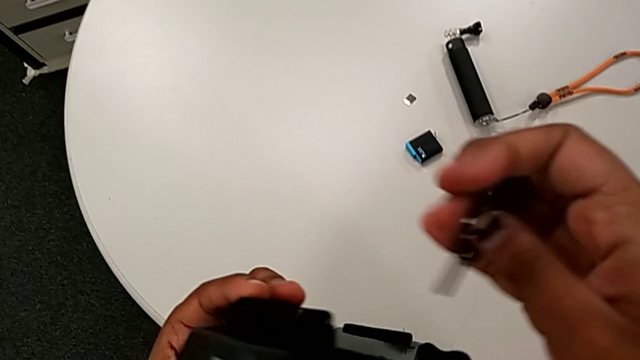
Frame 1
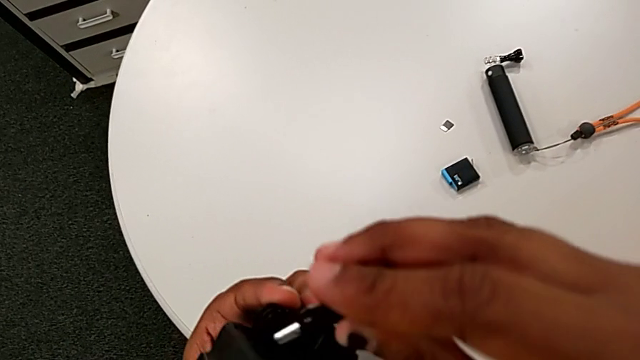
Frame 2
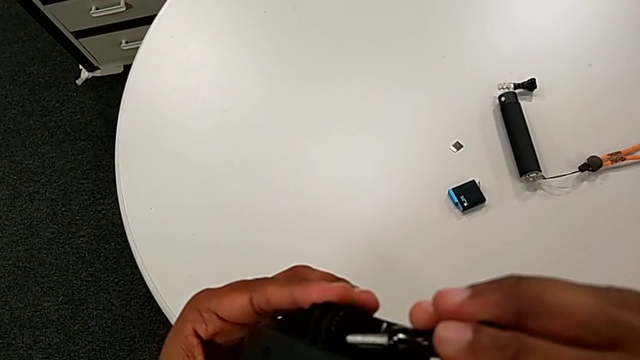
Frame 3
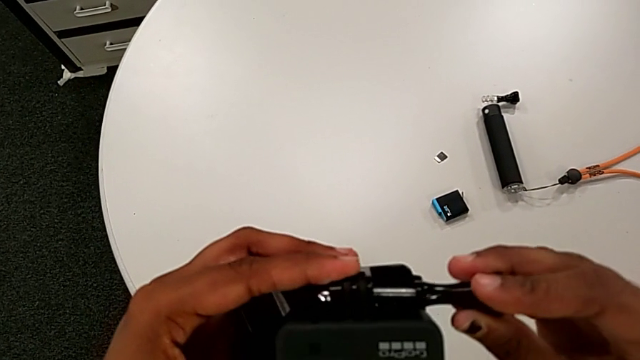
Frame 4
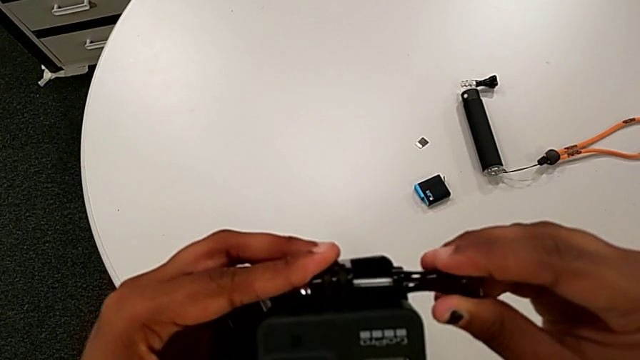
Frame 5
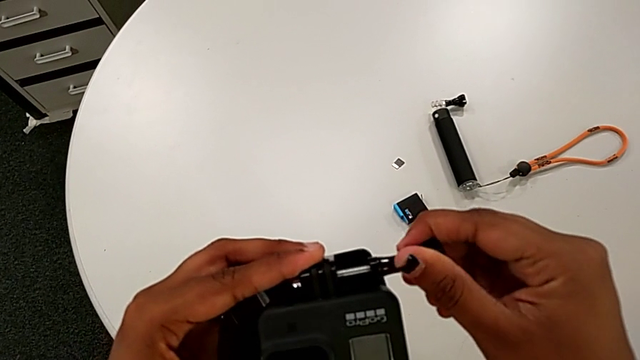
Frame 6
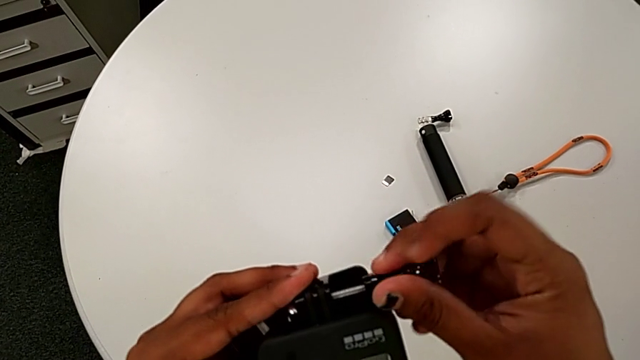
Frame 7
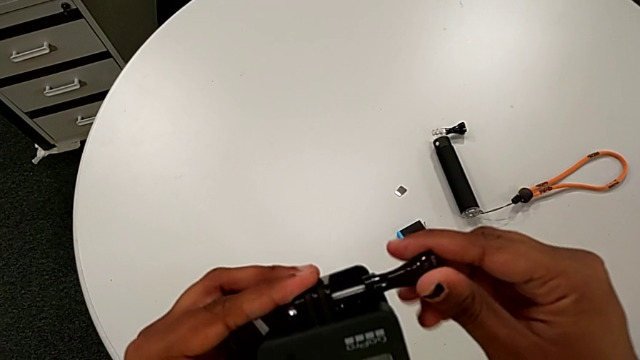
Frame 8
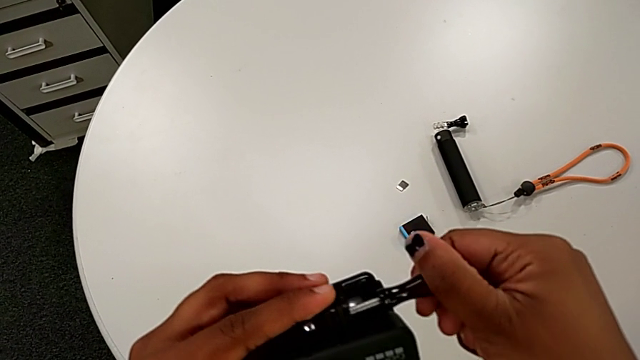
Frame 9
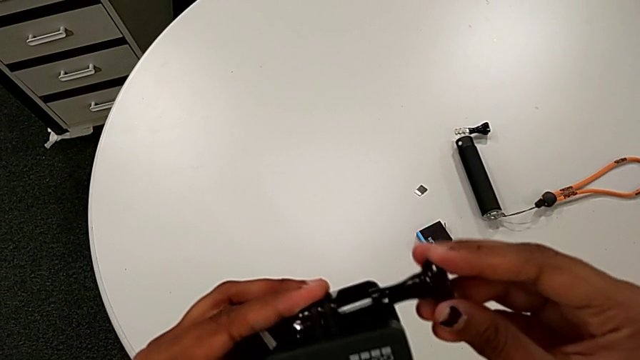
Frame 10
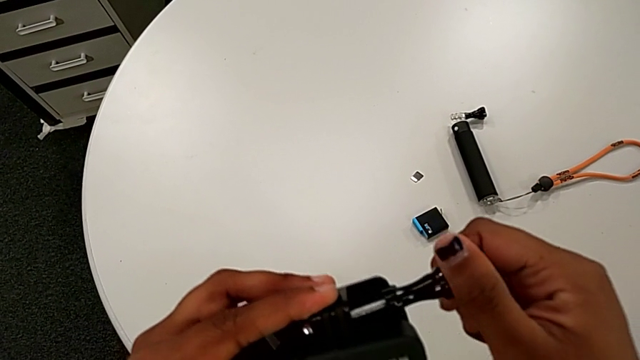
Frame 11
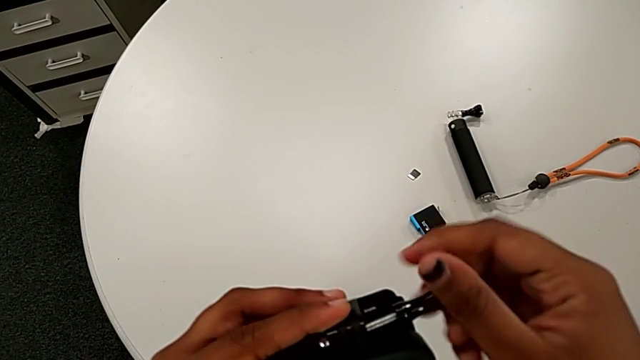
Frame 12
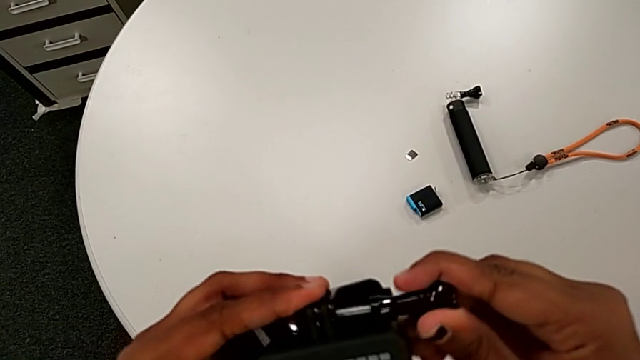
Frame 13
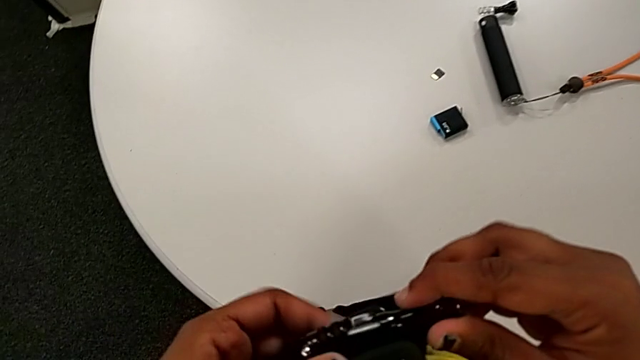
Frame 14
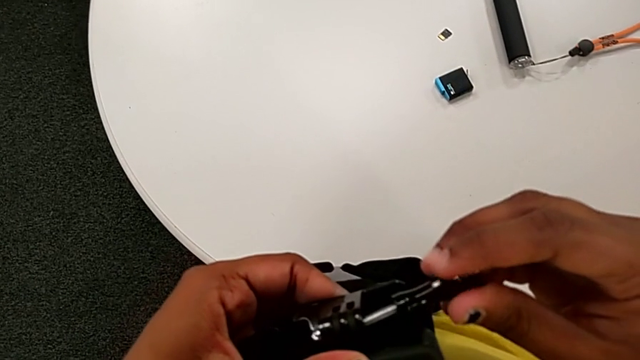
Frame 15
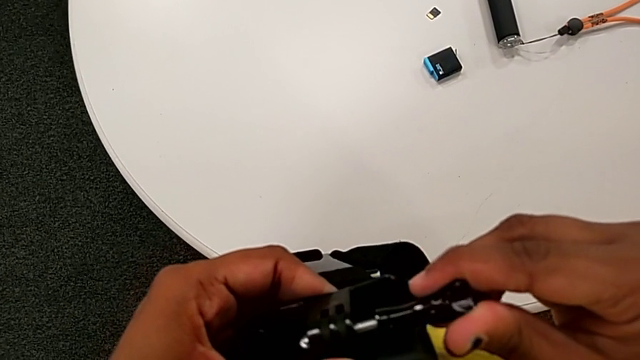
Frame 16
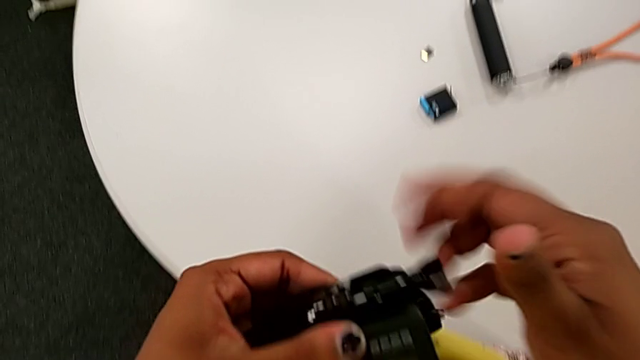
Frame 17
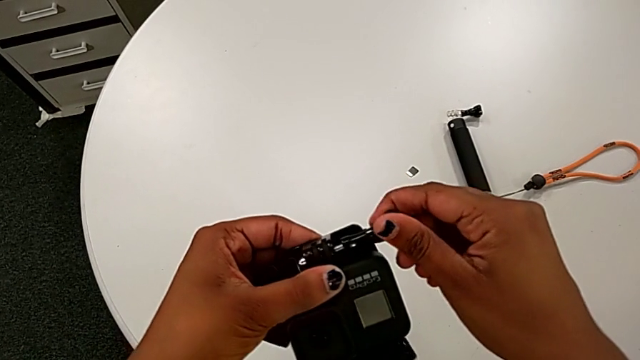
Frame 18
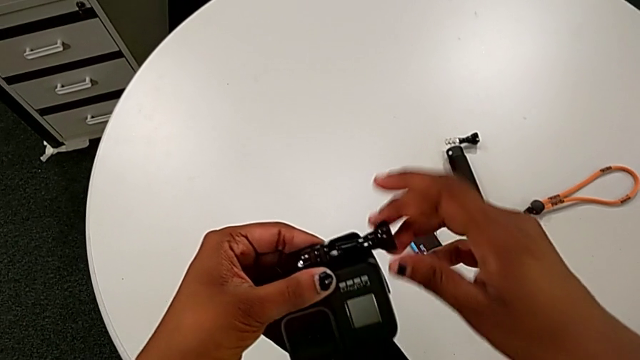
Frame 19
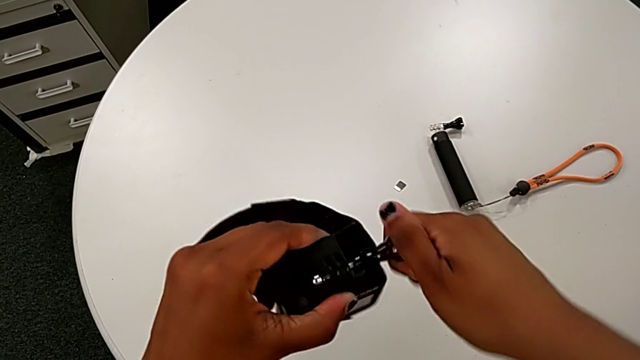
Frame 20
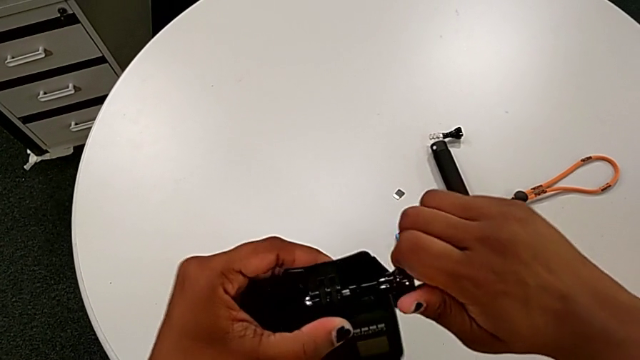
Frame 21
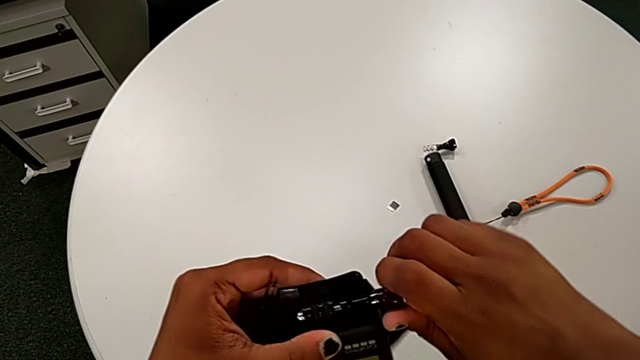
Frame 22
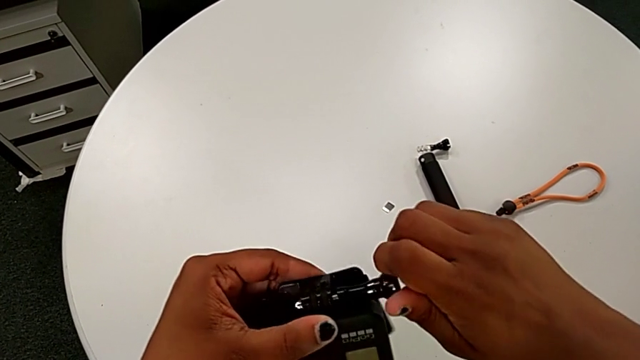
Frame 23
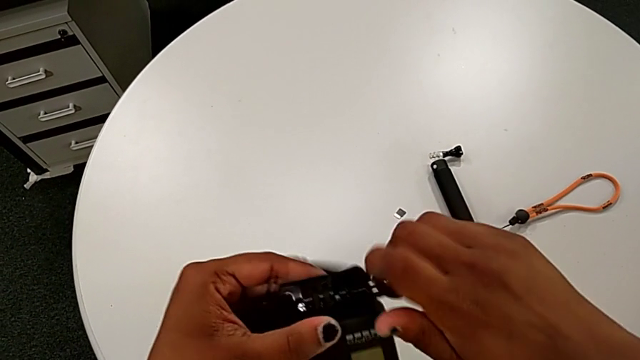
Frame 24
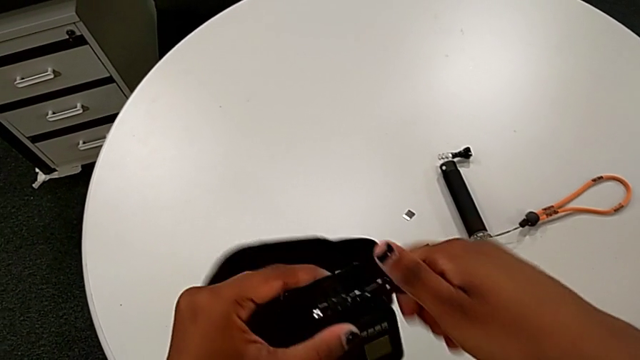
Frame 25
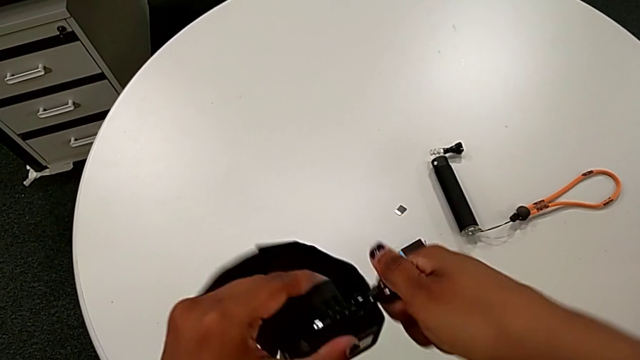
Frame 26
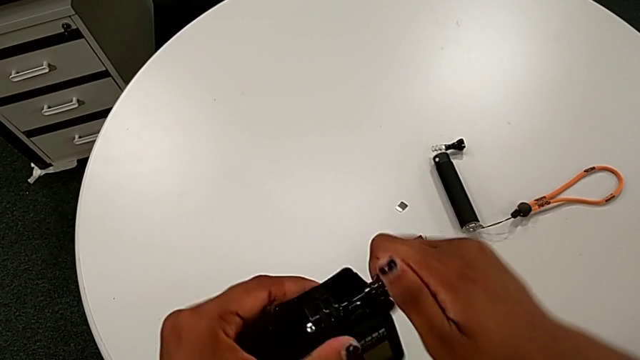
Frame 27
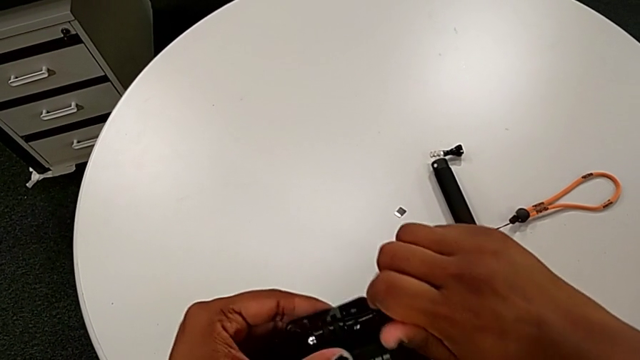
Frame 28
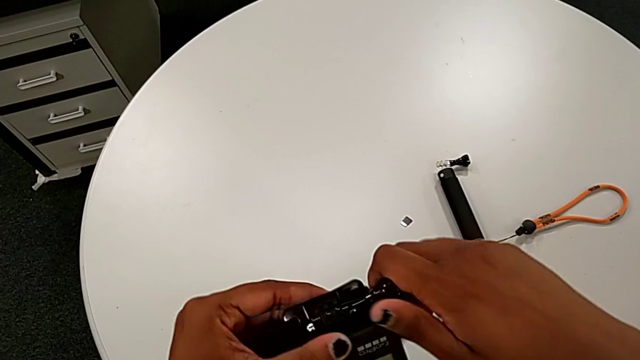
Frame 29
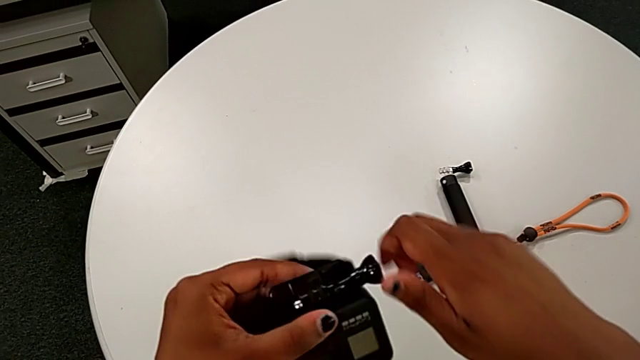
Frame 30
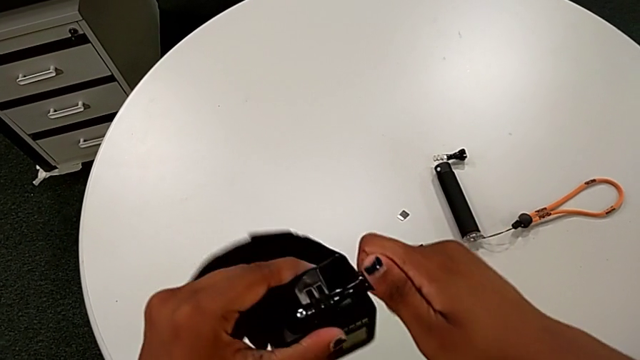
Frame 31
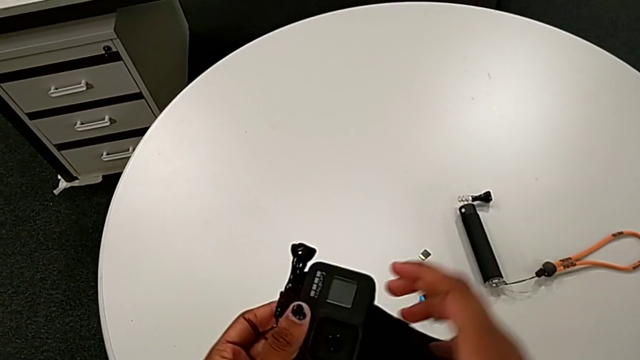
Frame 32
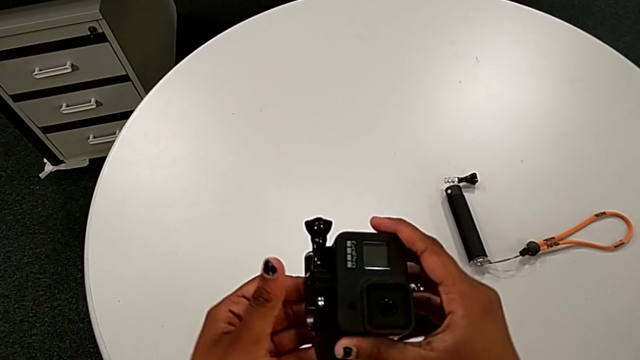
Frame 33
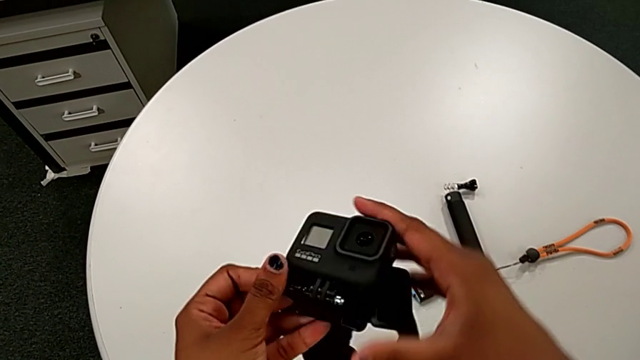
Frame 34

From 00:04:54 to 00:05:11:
The camera wearer is mounting the black strap onto the GoPro. They insert the screw and screw the strap.

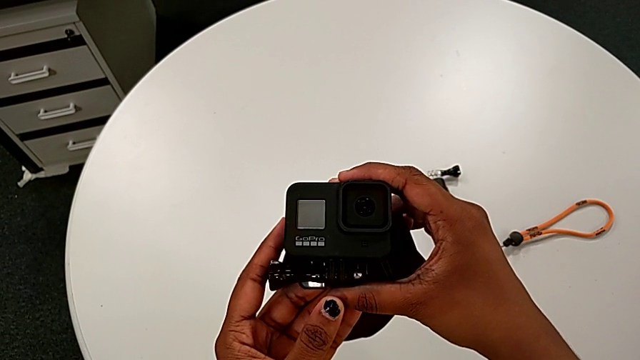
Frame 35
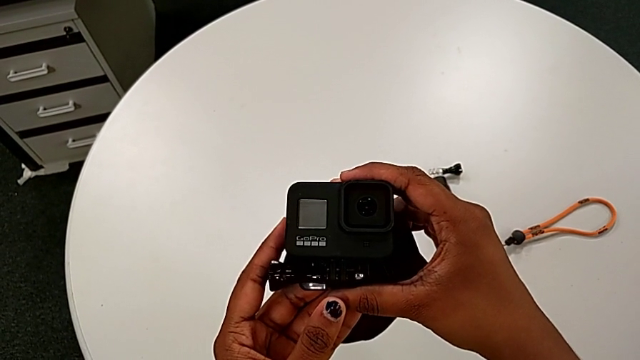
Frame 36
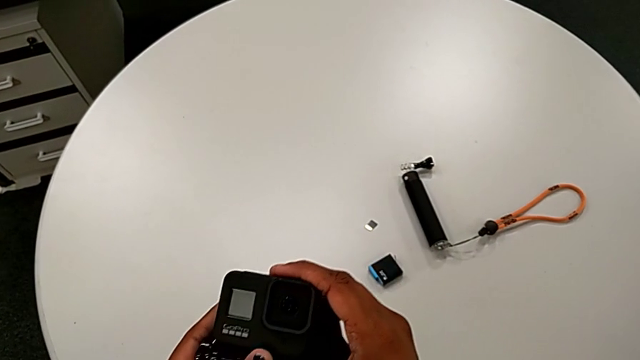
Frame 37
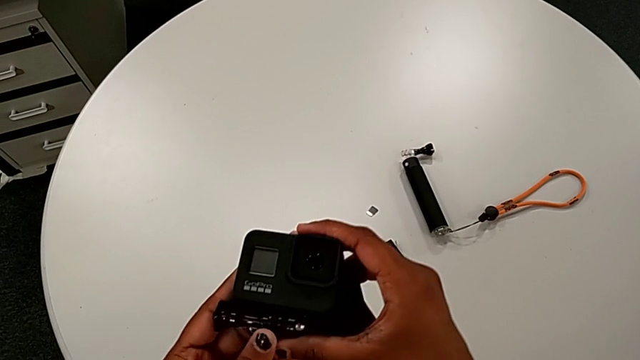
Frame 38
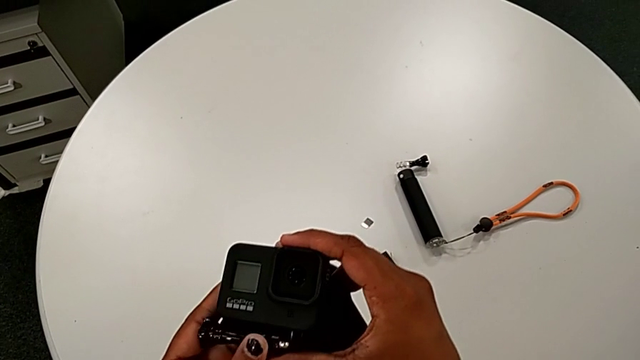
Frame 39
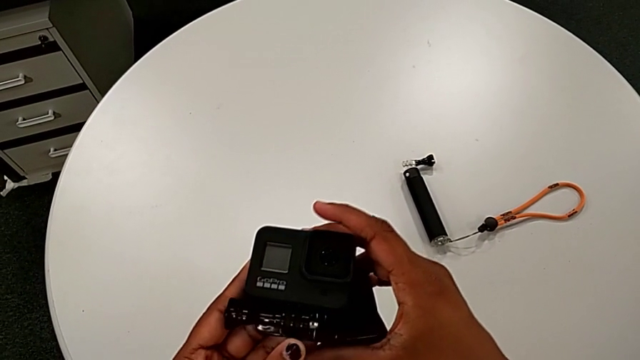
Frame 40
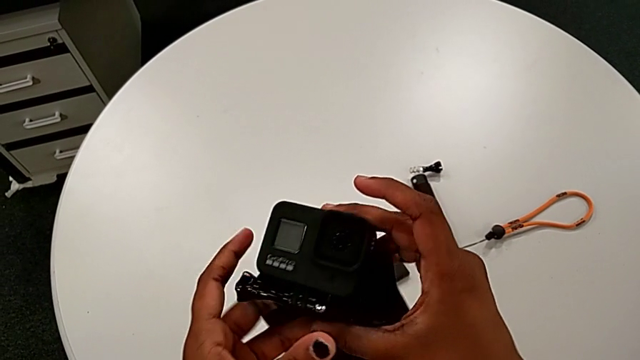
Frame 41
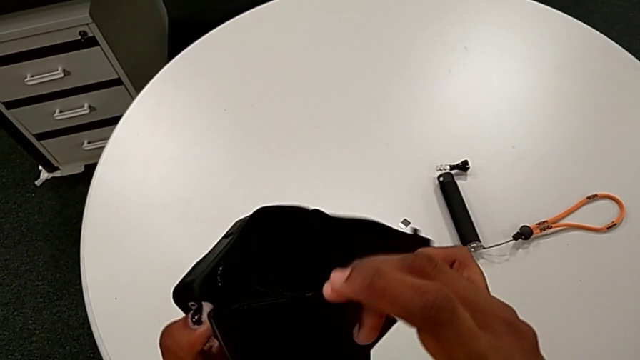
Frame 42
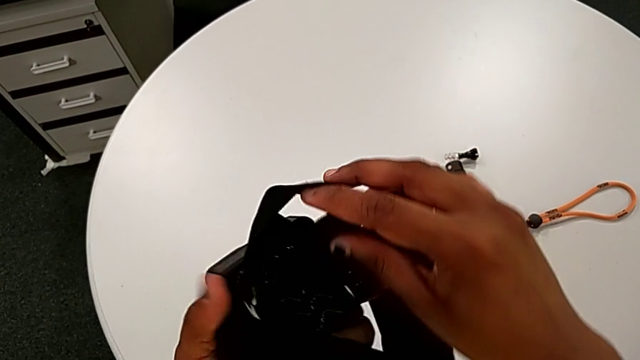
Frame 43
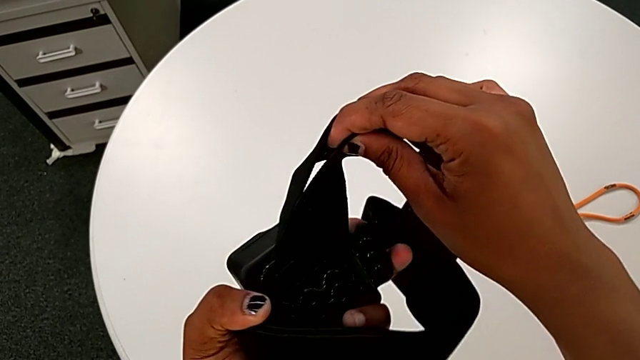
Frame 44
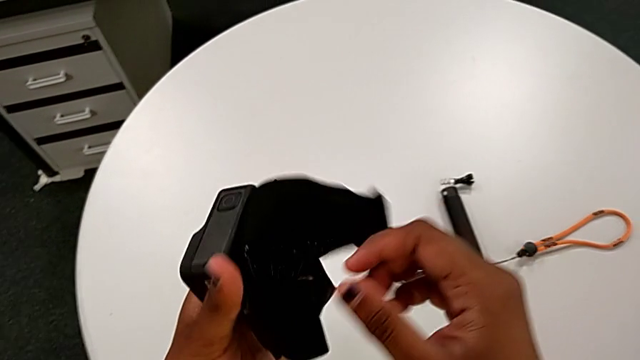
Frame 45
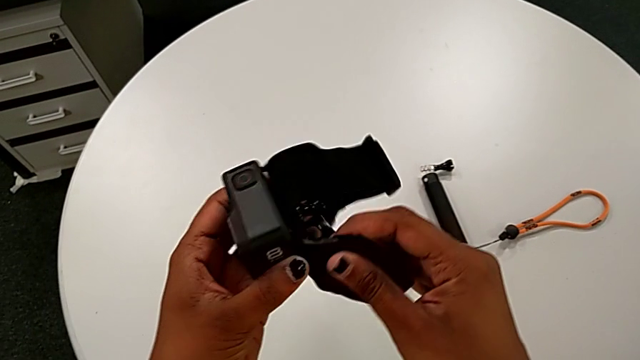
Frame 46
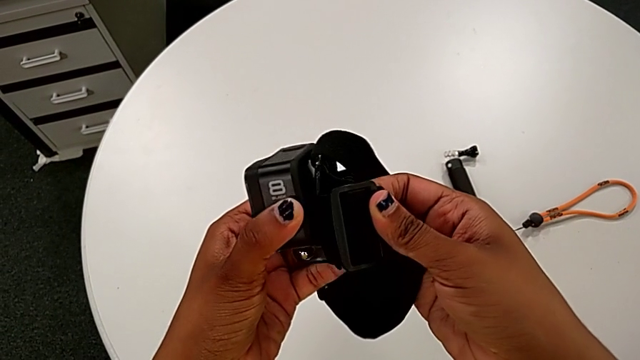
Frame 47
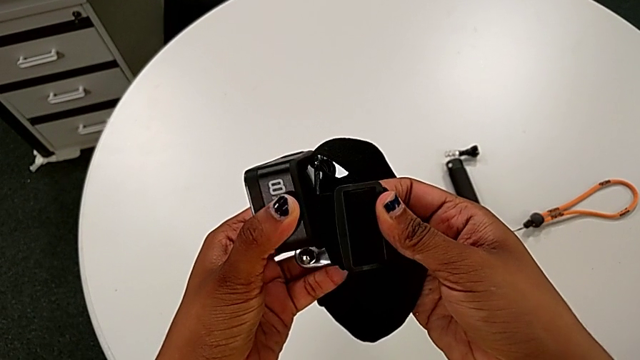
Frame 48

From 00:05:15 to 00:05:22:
The camera wearer is disassembling the bottom strap from the GoPro. They rotate the GoPro.
